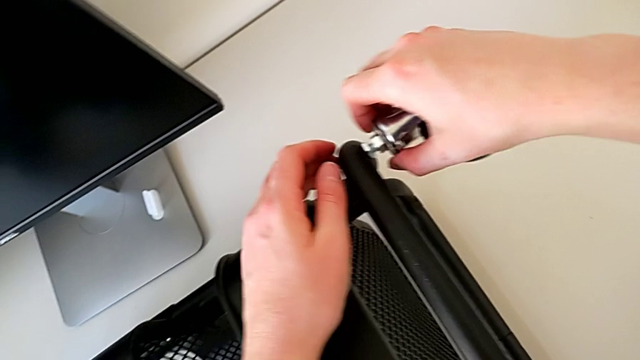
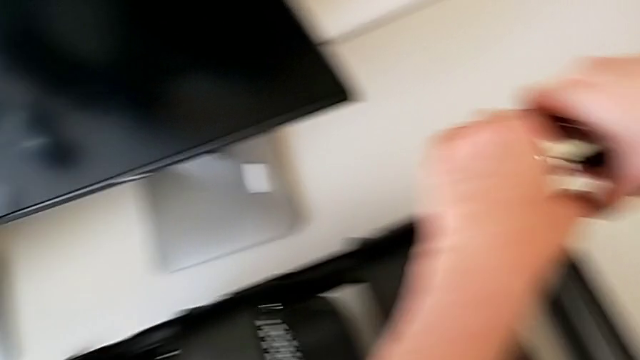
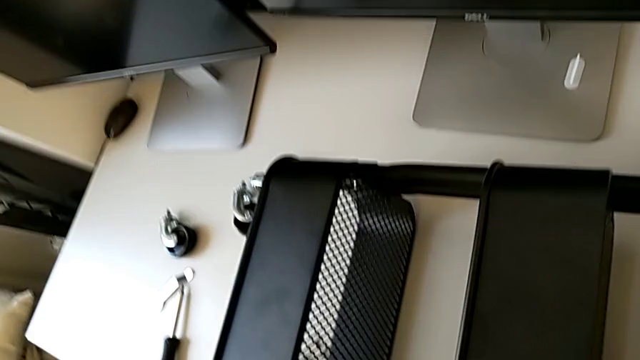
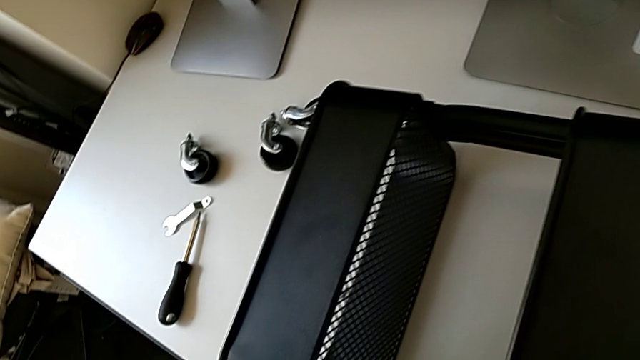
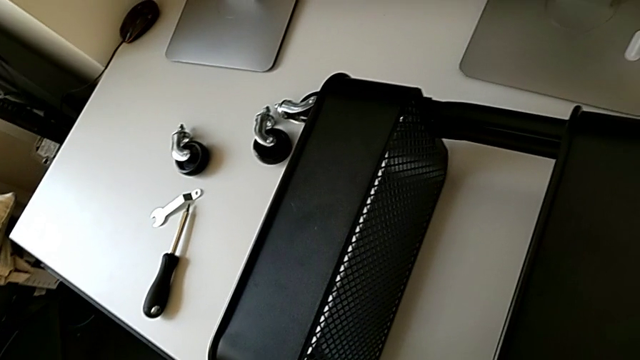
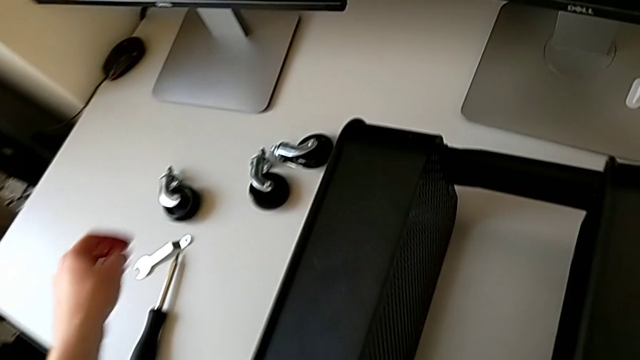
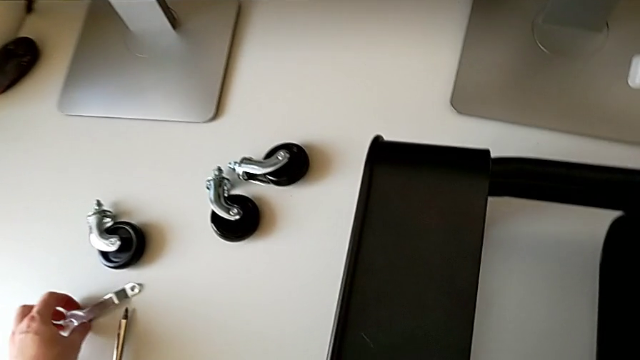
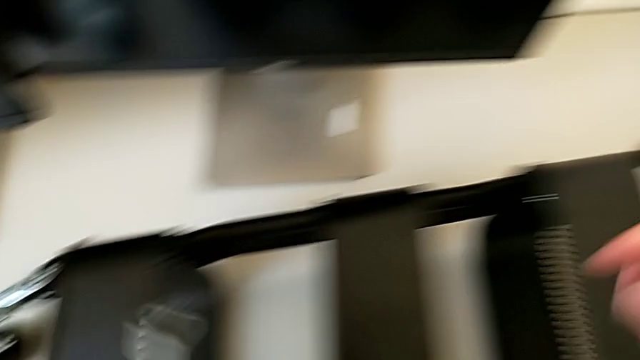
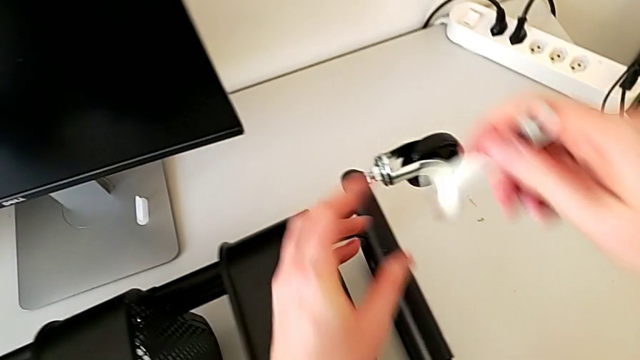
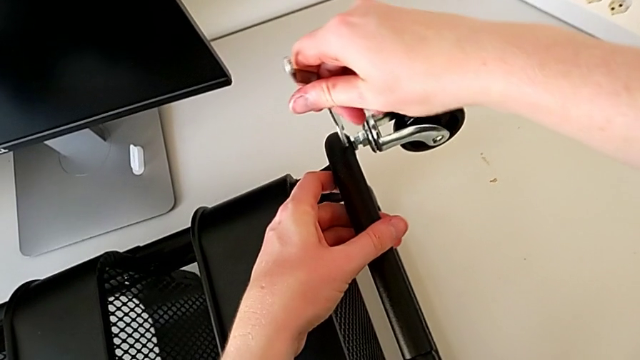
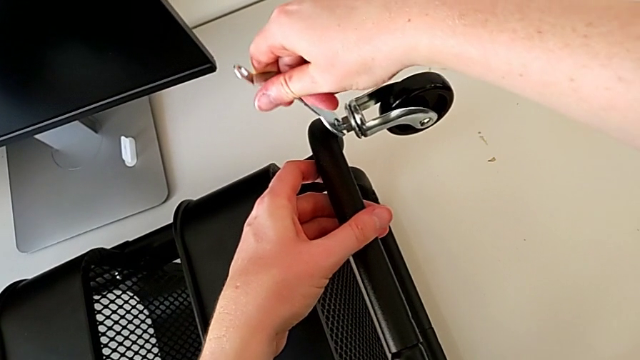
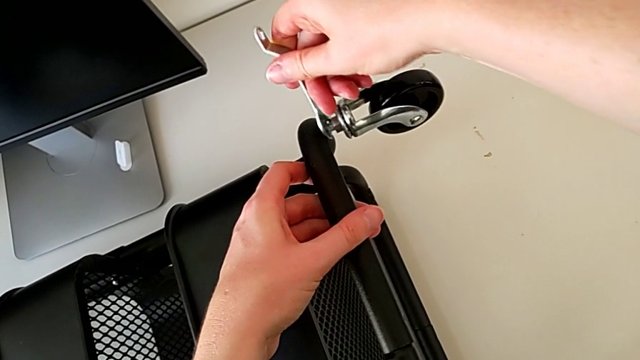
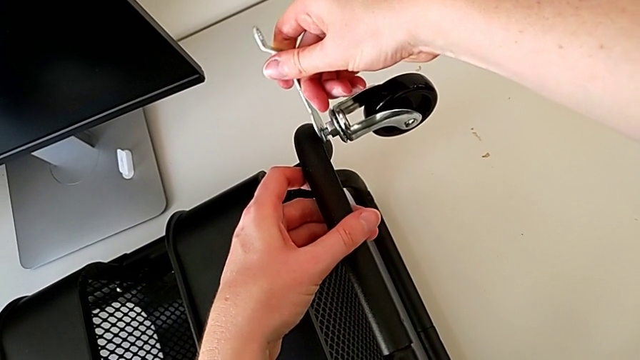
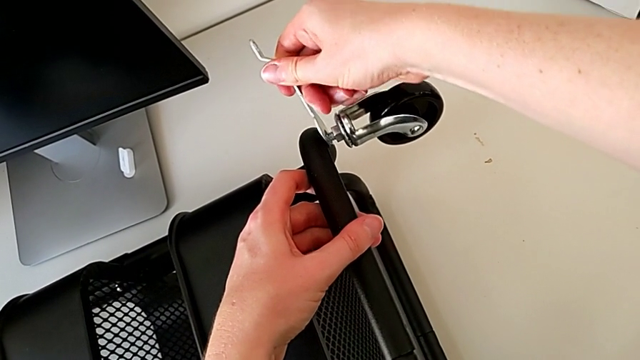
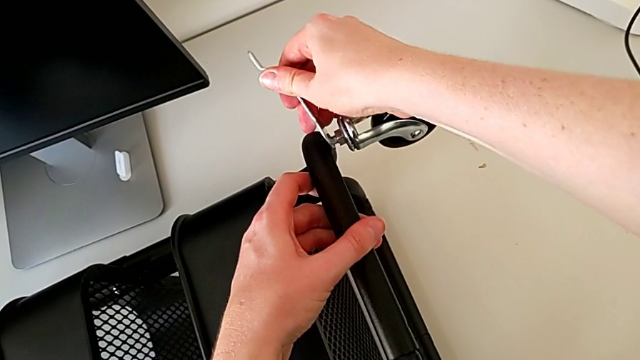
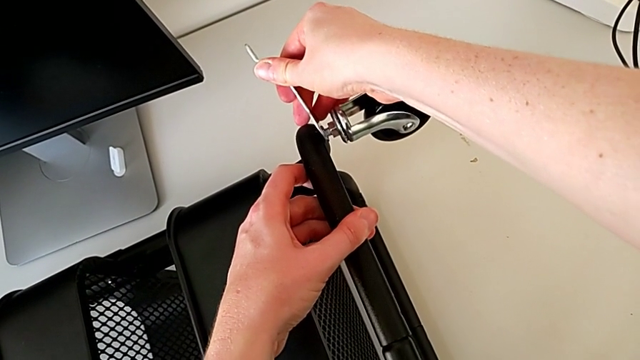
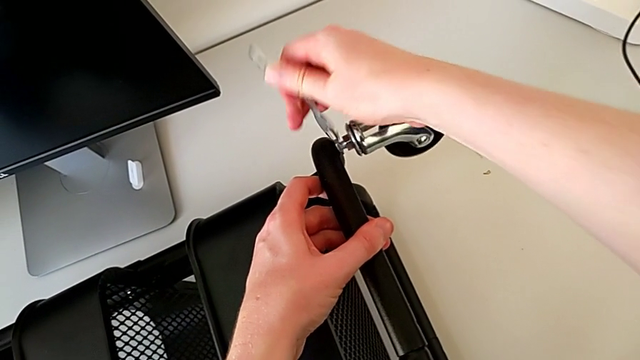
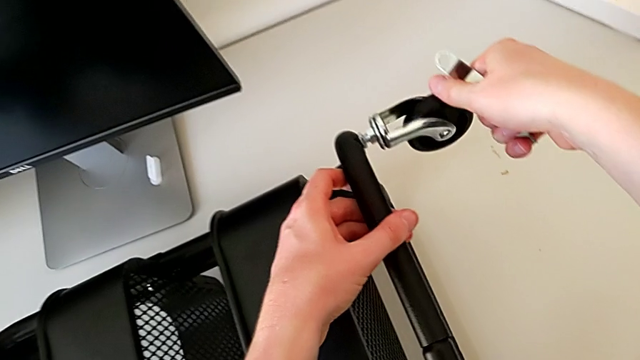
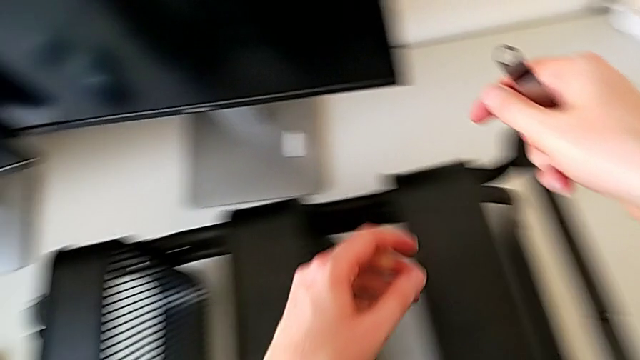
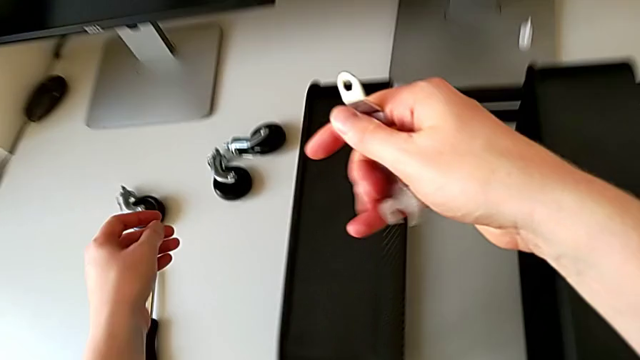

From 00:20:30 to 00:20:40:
The camera wearer is assembling the wheel. They hold the wheel, grab the hexagonal wrench, insert it, screw the hexagon cap nut and approach the wheel.

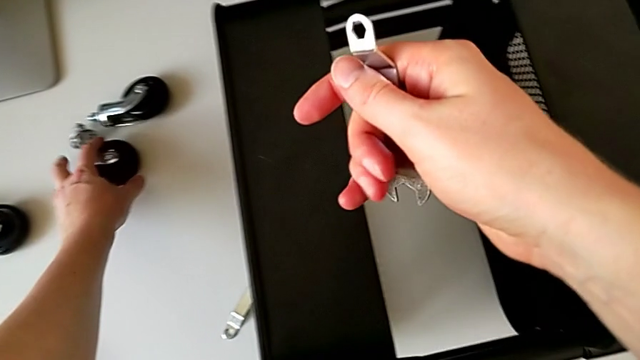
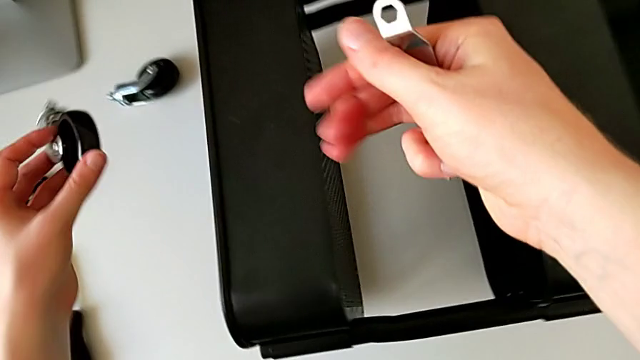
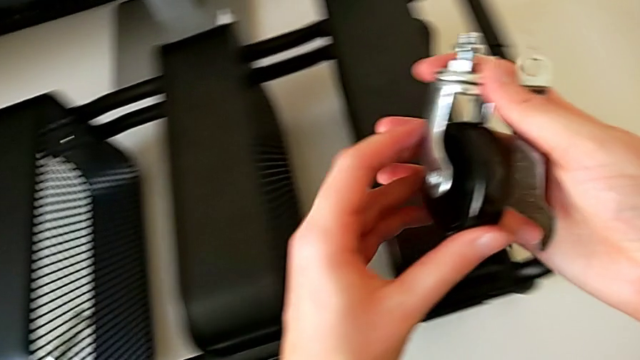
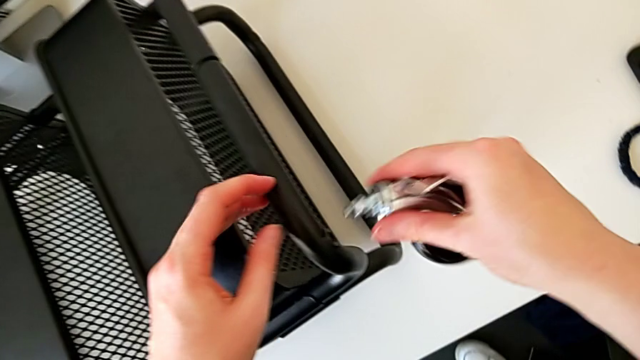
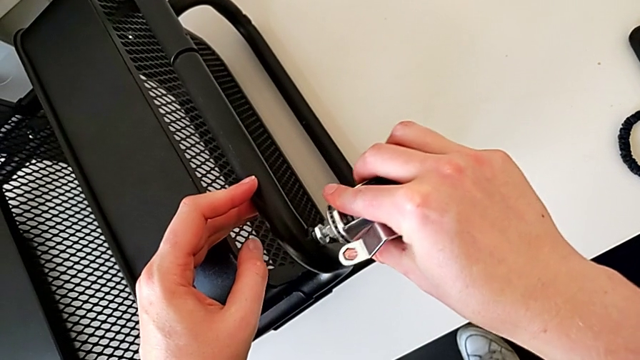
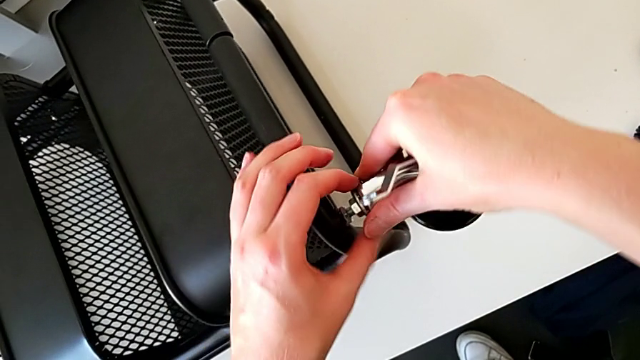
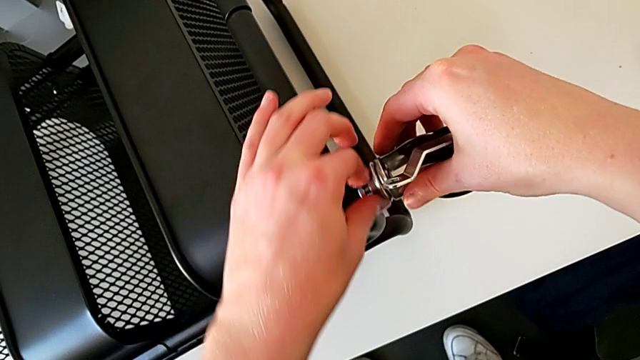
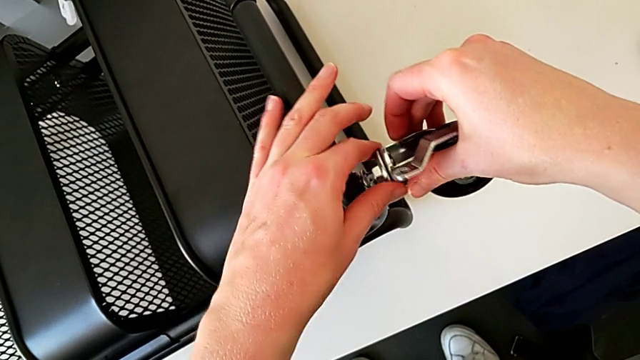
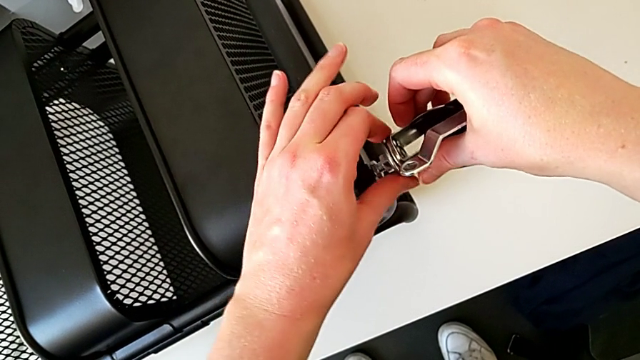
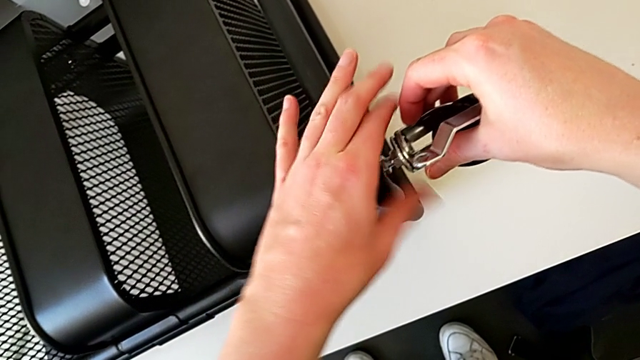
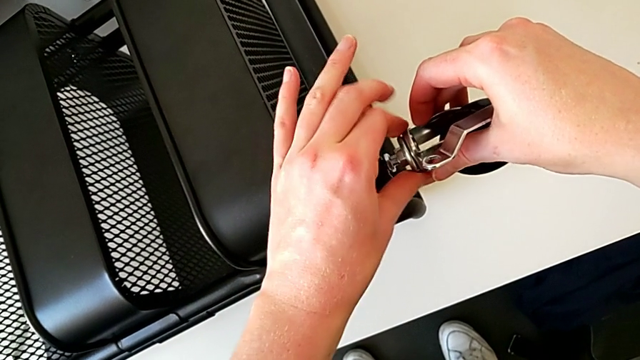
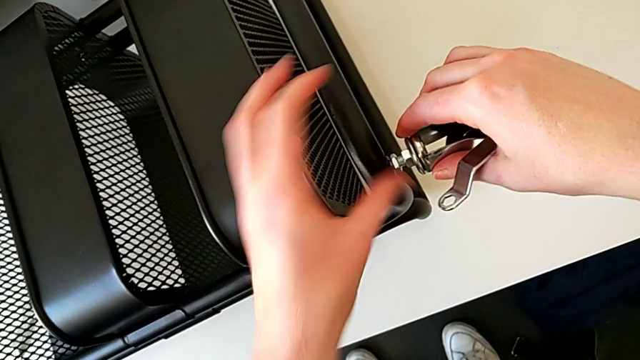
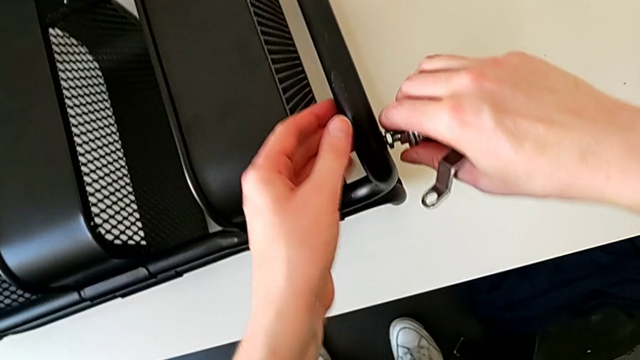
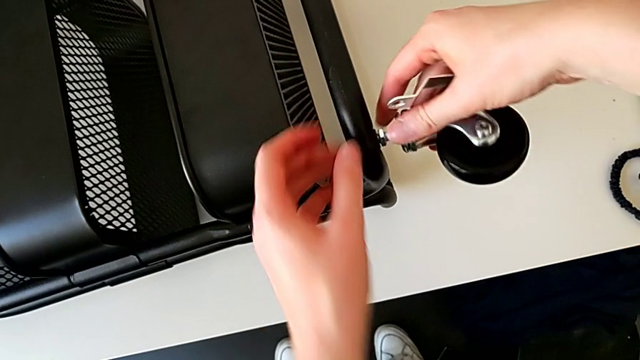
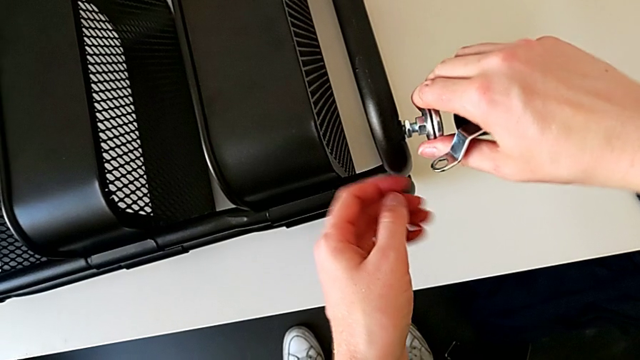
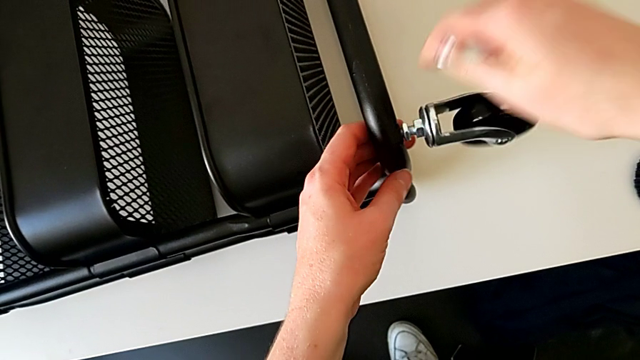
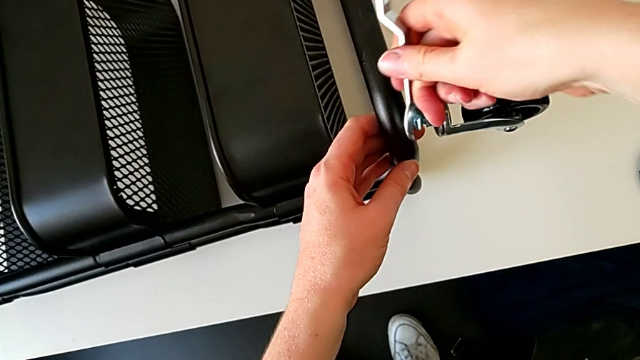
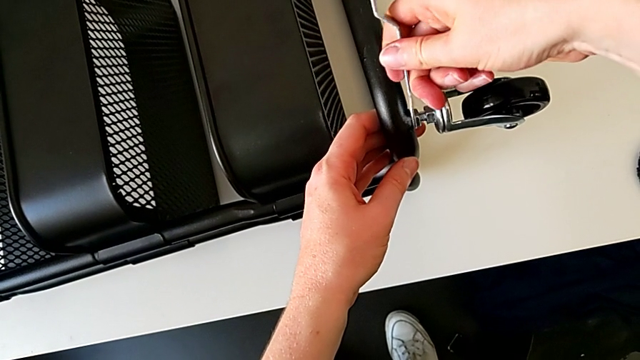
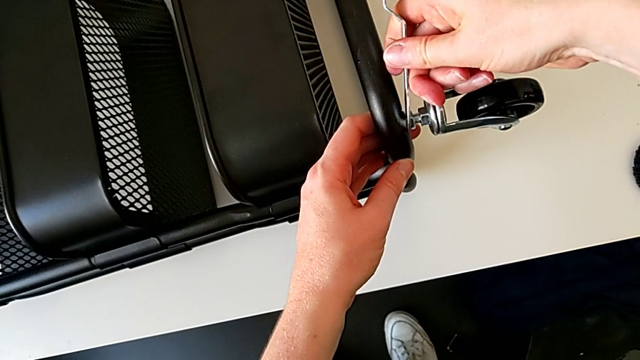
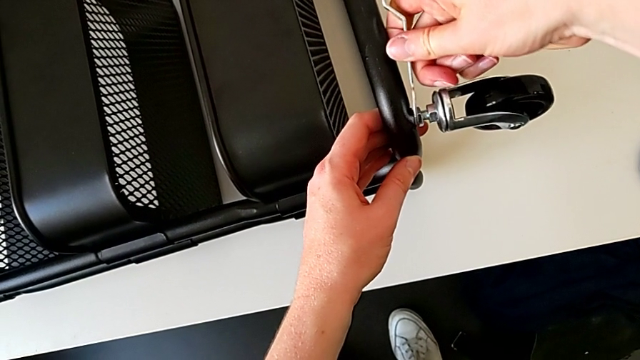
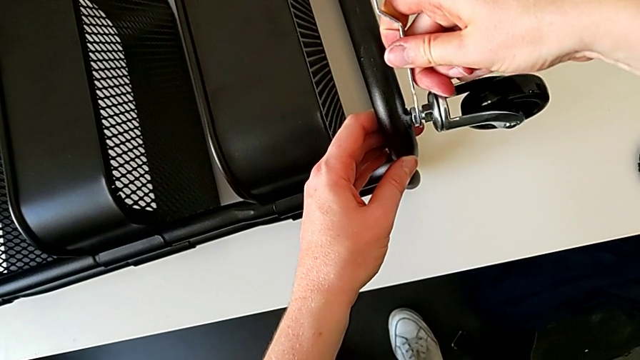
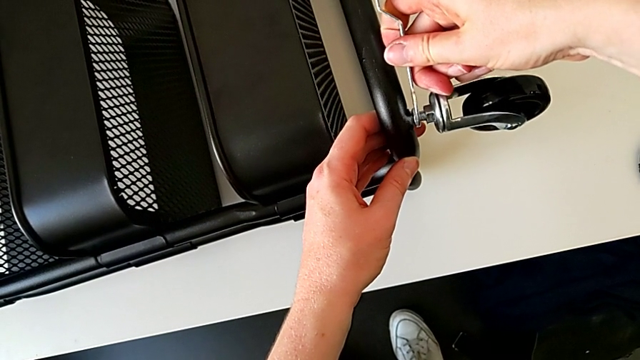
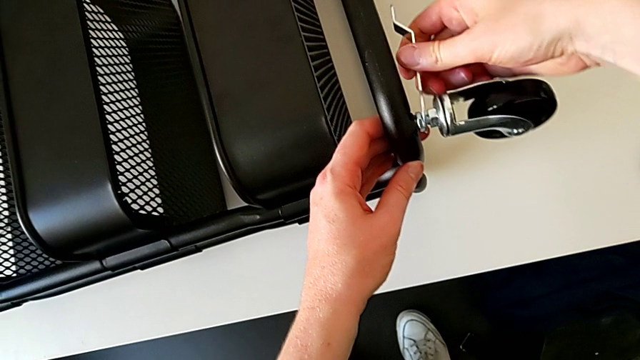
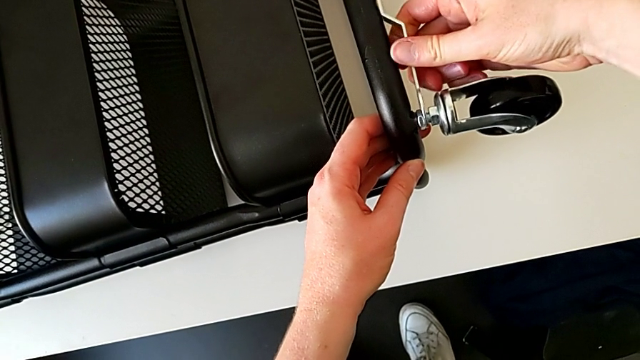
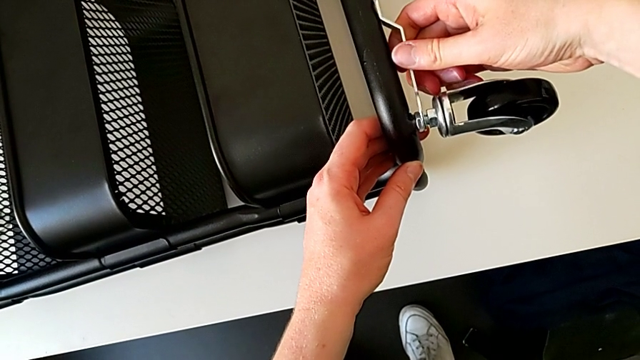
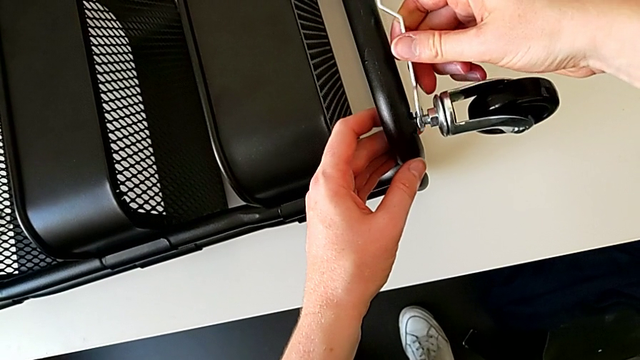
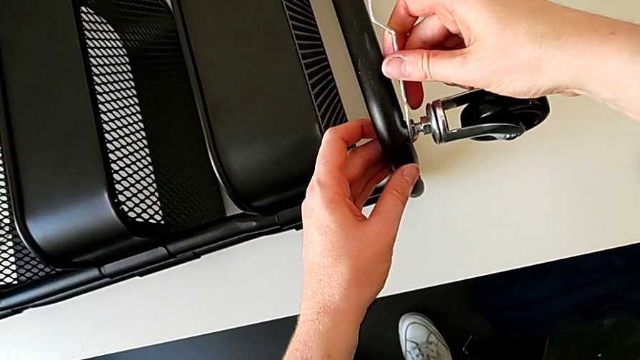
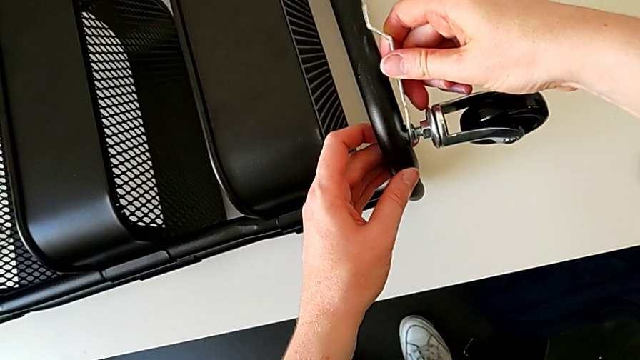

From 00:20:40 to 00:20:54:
The camera wearer is assembling the wheel. They grab the wheel, insert it, screw the hexagon cap nut, insert the hexagonal wrench and align it.
